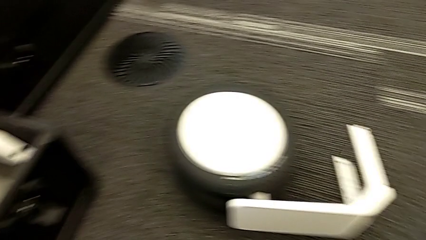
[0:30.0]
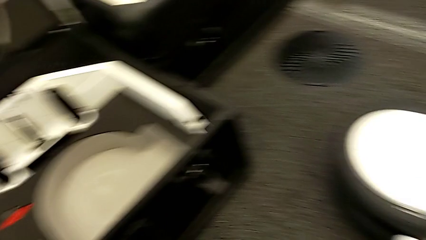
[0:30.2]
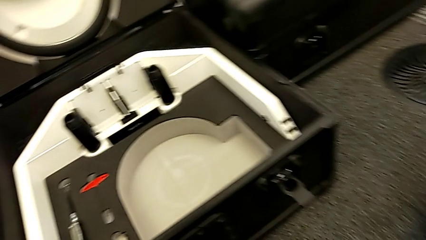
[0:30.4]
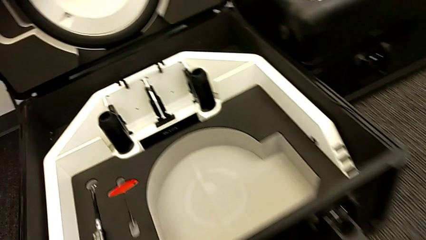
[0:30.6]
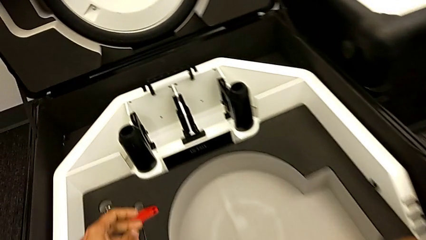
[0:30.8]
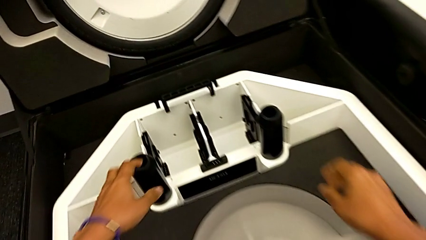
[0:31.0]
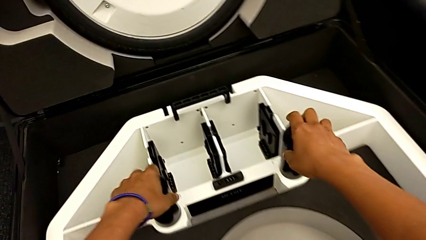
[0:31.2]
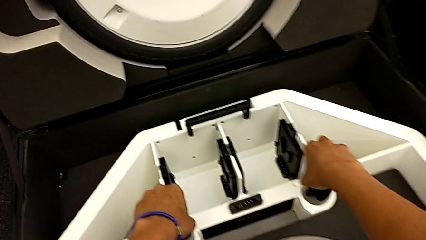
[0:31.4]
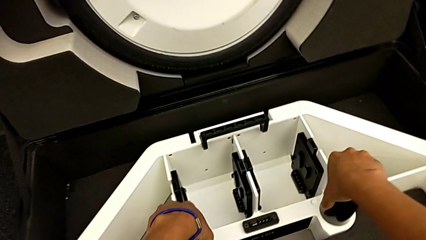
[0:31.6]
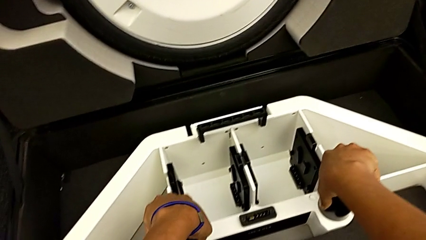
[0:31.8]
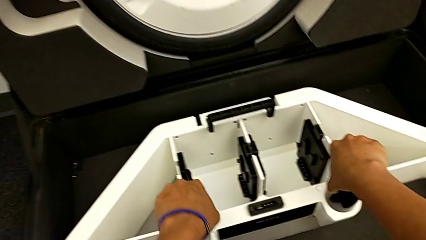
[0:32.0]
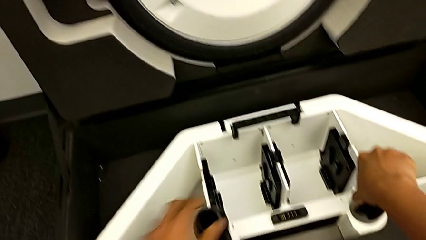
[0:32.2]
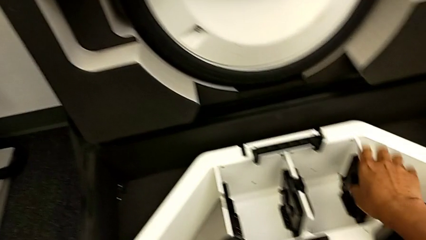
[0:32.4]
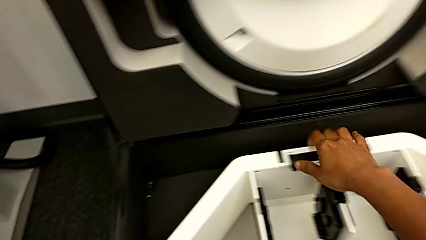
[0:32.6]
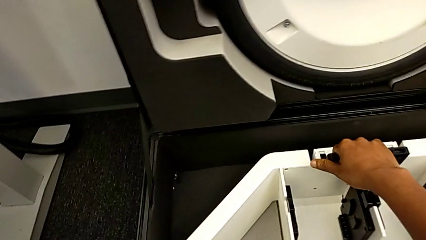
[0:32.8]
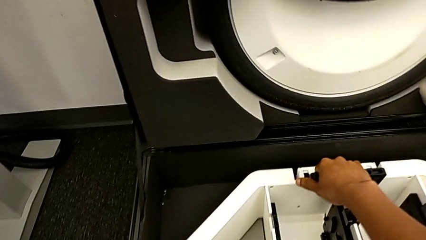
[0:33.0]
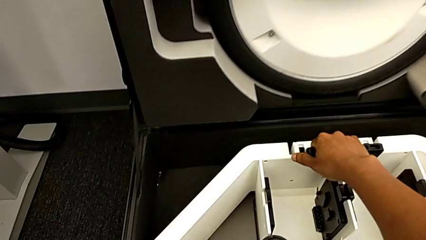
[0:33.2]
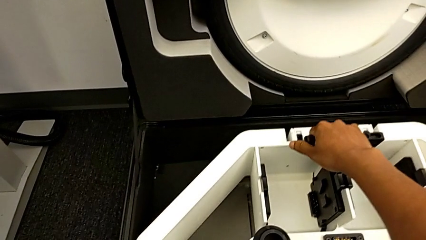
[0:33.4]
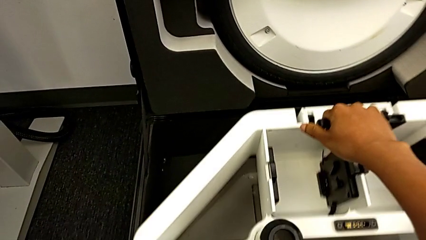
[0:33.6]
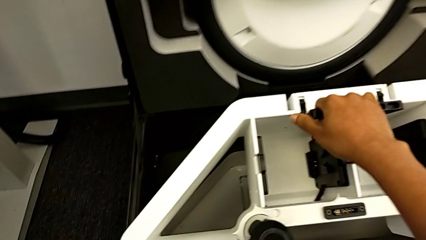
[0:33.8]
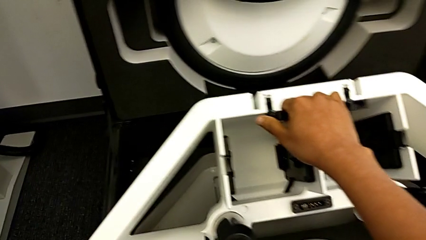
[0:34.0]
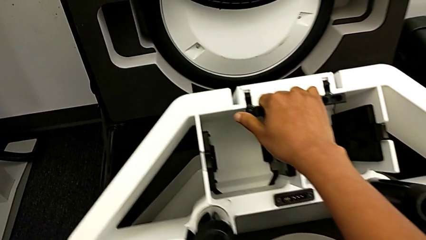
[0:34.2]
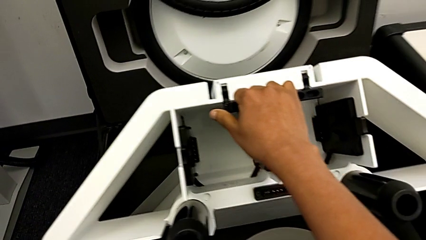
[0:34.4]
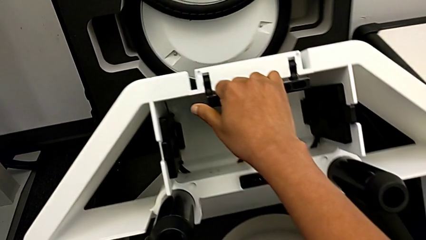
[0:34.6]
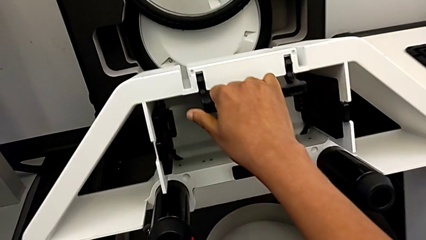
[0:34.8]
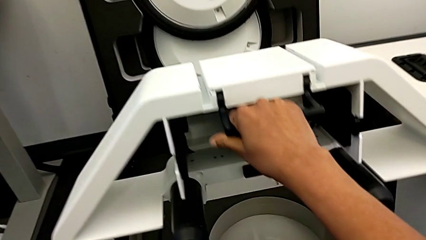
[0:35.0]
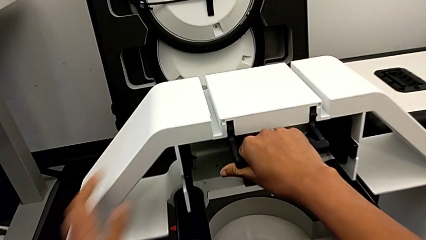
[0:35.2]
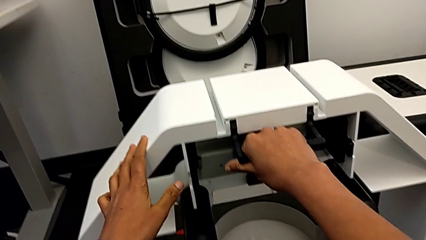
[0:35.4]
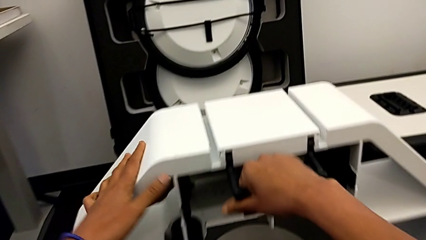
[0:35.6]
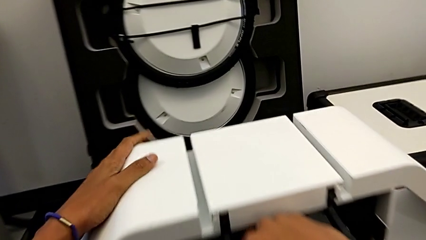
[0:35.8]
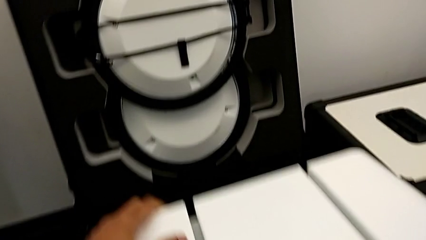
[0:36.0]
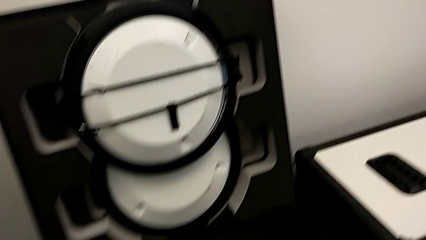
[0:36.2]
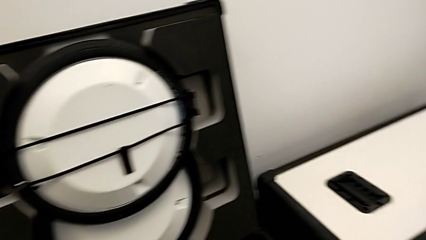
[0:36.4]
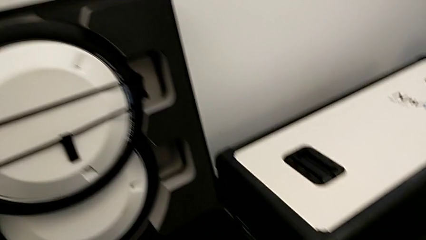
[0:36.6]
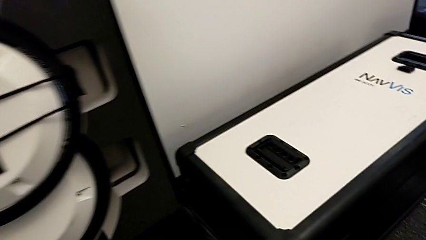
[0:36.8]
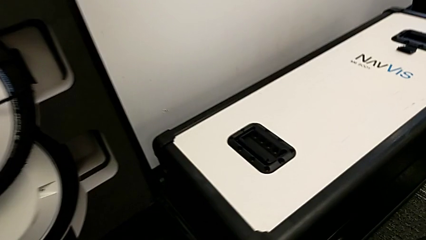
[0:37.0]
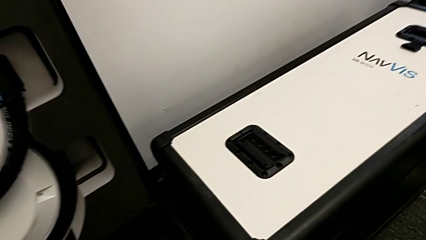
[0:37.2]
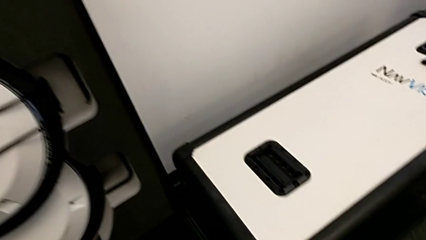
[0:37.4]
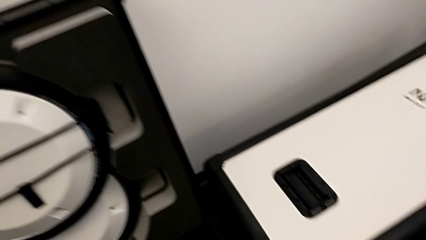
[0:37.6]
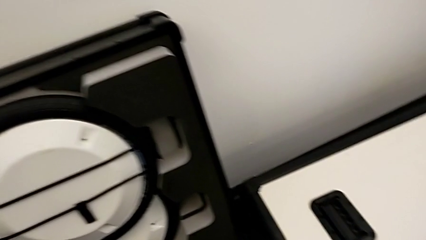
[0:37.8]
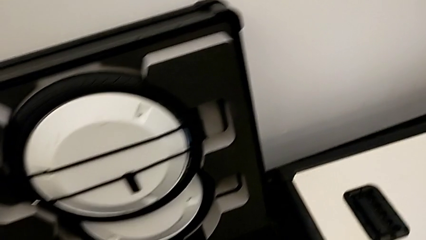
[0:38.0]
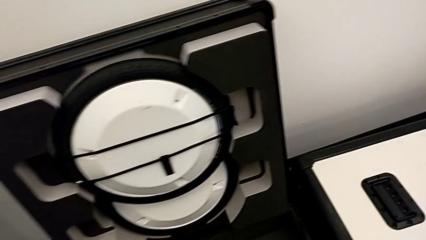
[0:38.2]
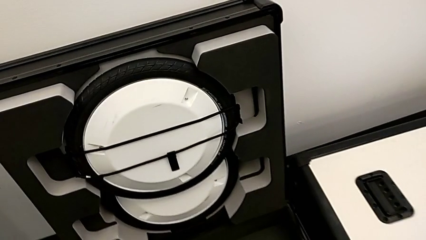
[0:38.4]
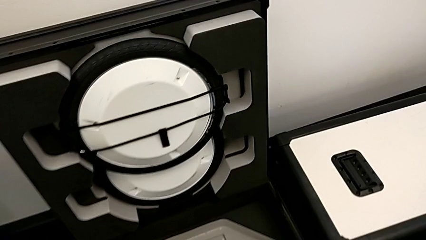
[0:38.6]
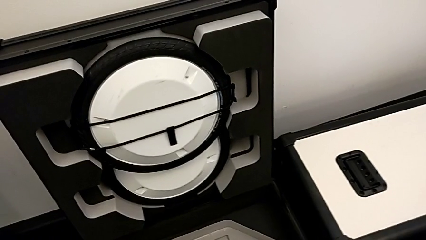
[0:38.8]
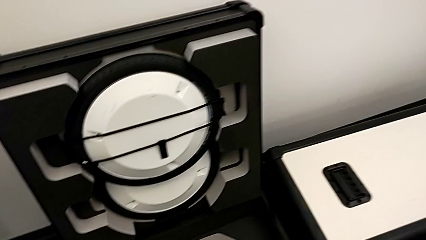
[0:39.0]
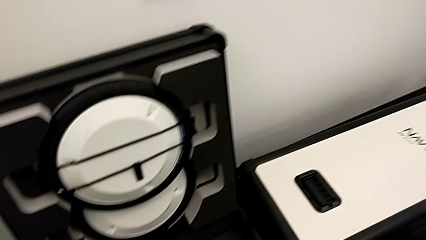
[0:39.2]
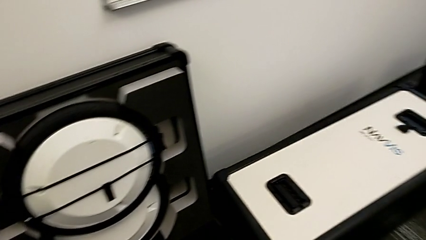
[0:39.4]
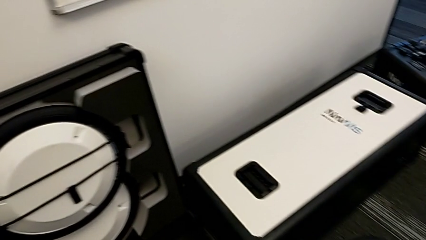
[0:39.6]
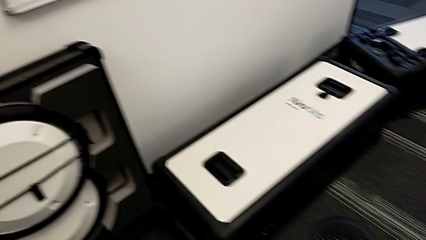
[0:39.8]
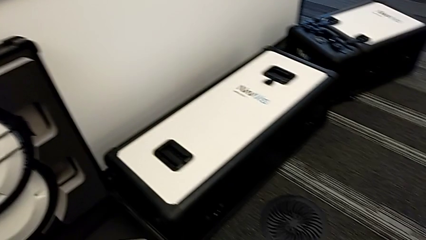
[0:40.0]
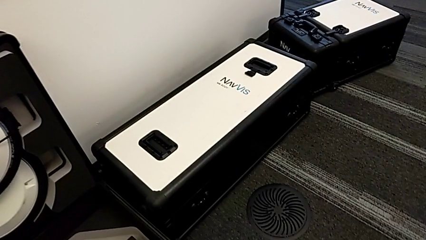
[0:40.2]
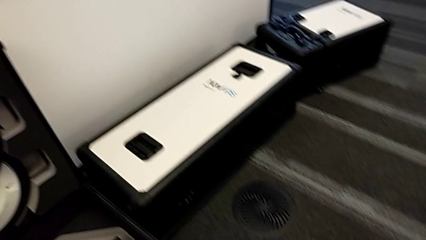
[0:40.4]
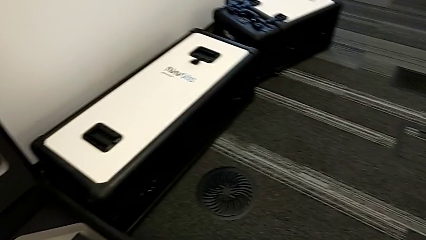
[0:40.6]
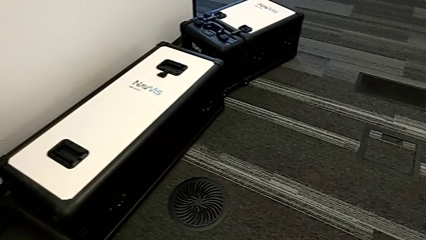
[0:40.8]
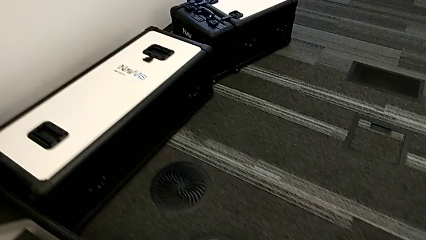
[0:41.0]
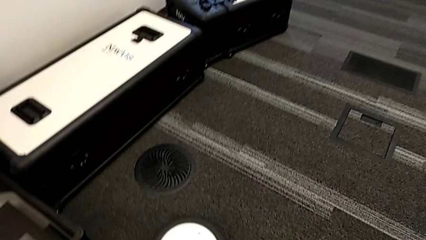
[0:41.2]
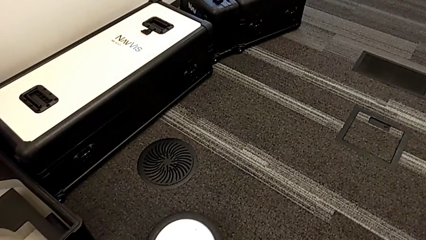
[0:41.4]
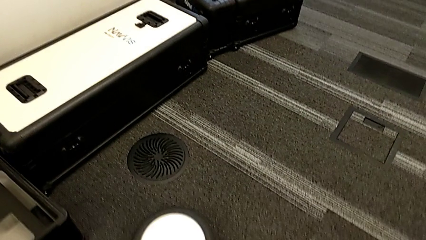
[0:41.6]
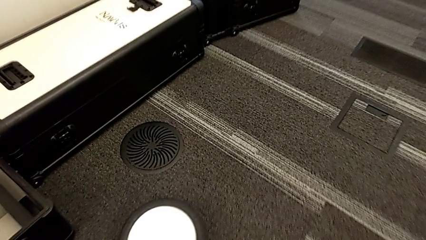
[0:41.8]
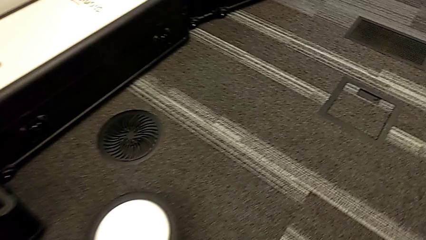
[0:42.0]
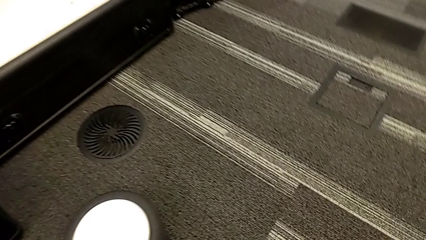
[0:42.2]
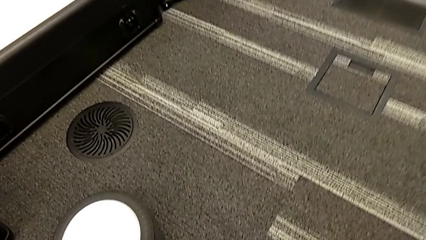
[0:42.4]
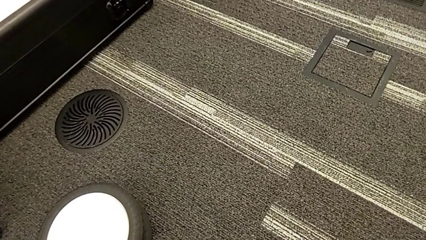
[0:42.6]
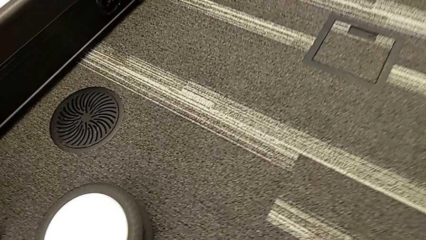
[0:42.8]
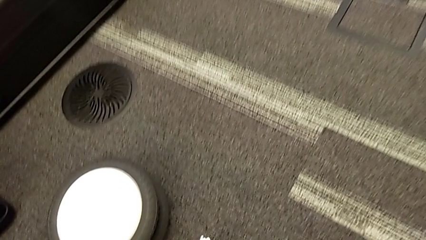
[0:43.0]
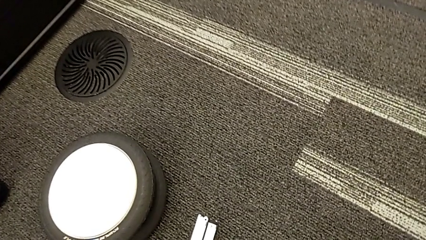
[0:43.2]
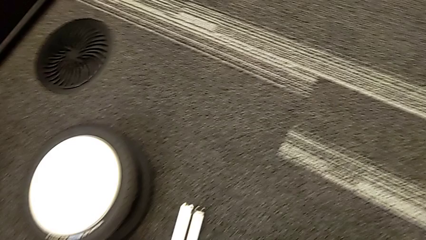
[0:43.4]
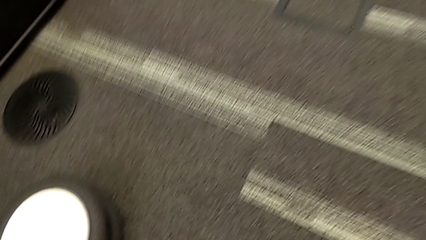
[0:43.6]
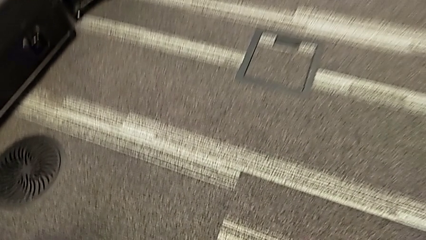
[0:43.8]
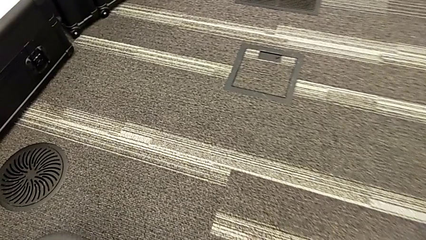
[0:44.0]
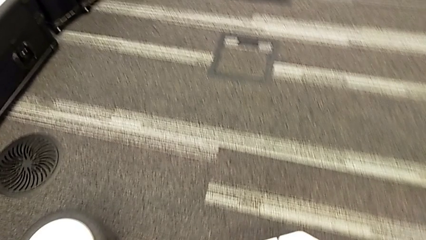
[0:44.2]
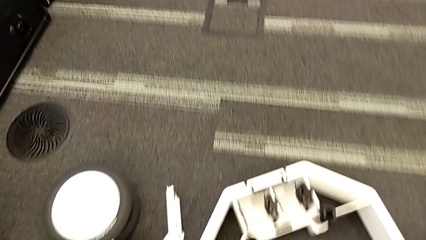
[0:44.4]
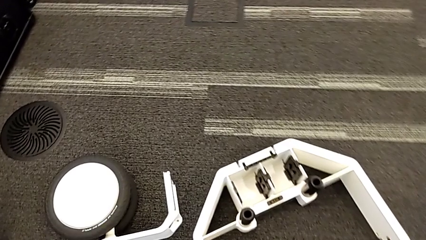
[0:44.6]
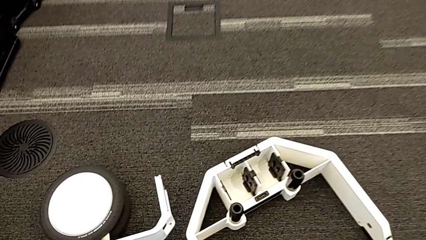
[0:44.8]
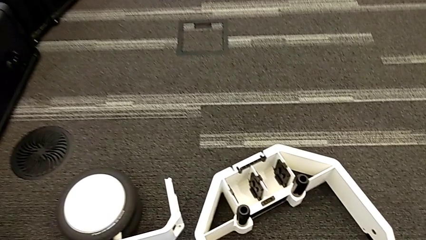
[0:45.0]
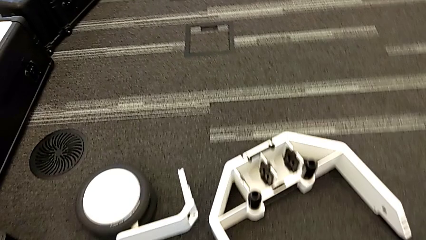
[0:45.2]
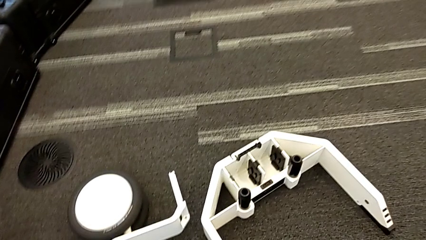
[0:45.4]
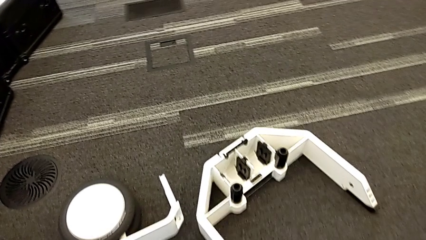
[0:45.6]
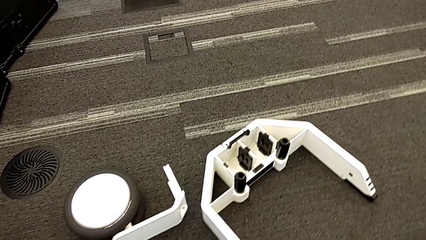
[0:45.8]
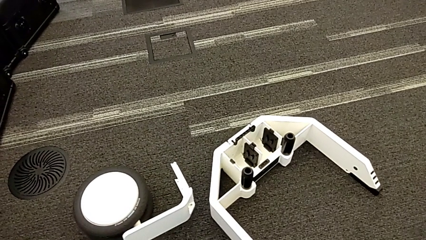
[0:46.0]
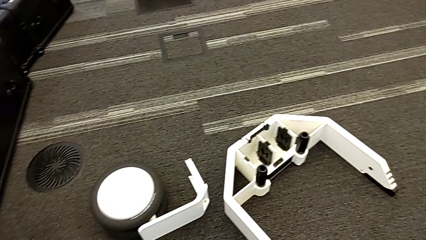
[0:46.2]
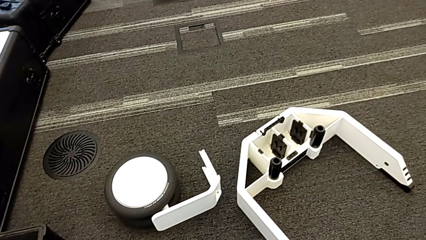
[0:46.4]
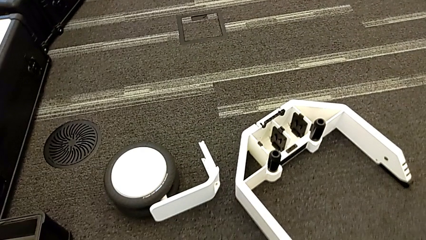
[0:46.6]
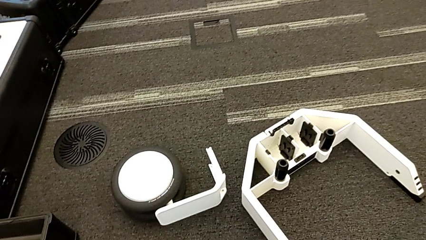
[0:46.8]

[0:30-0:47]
The camera wearer is removing the wheel unit from the box. They withdraw the wheel.
